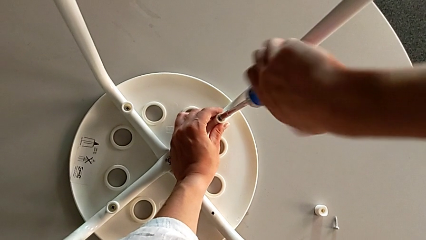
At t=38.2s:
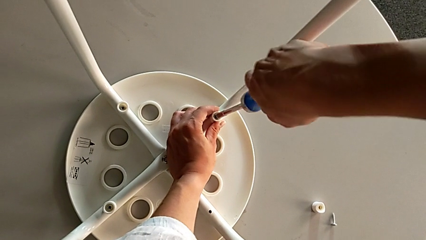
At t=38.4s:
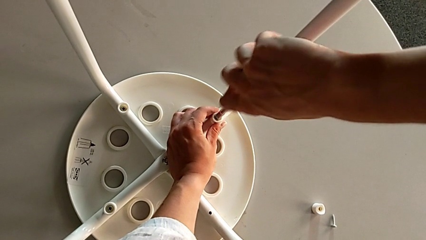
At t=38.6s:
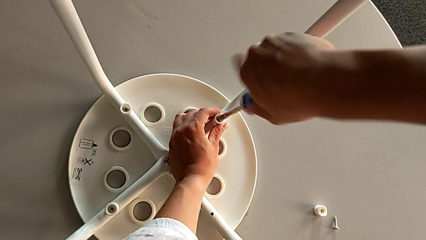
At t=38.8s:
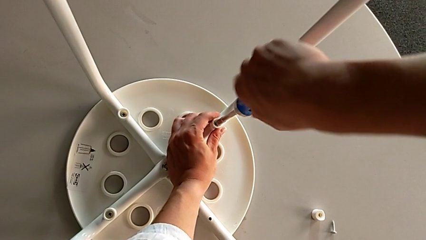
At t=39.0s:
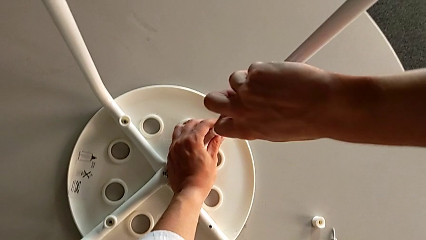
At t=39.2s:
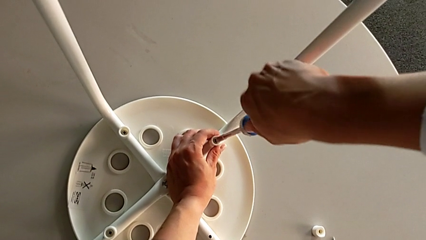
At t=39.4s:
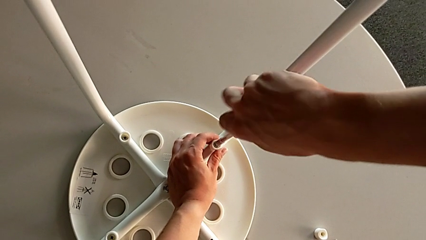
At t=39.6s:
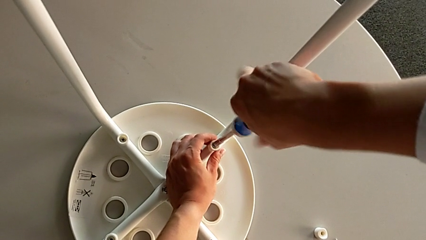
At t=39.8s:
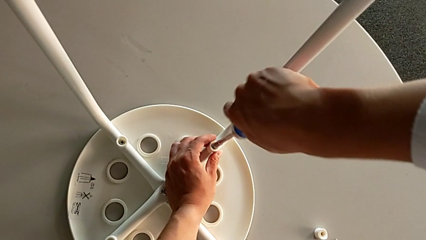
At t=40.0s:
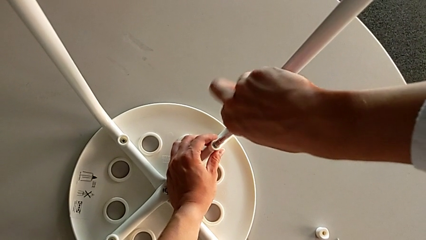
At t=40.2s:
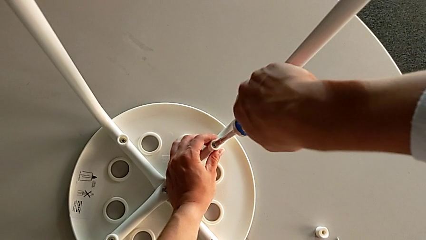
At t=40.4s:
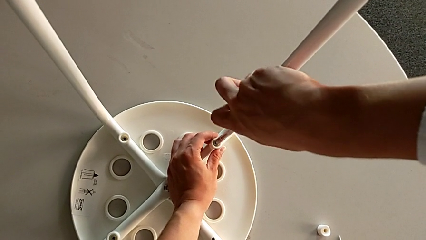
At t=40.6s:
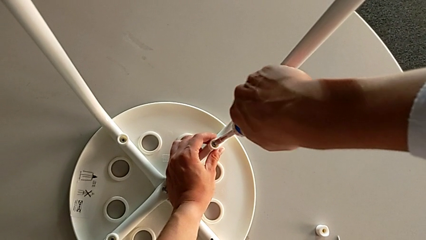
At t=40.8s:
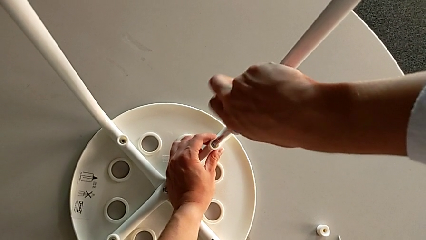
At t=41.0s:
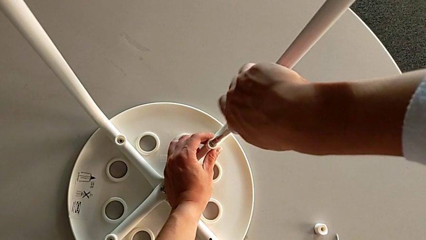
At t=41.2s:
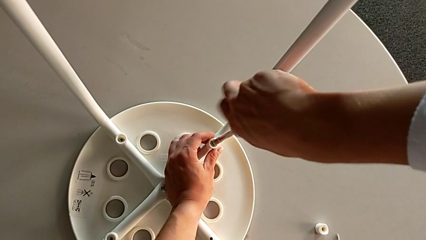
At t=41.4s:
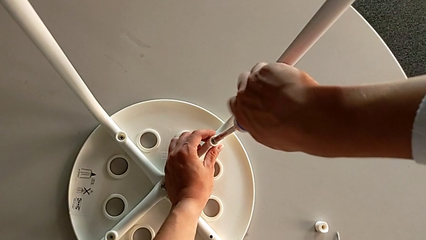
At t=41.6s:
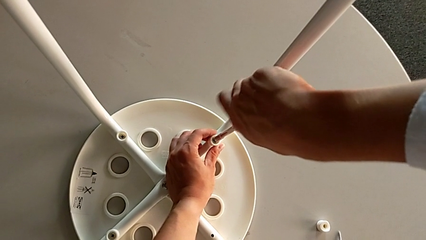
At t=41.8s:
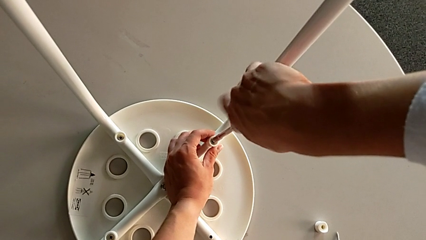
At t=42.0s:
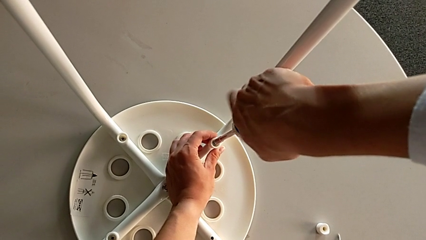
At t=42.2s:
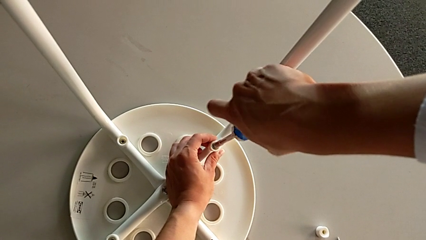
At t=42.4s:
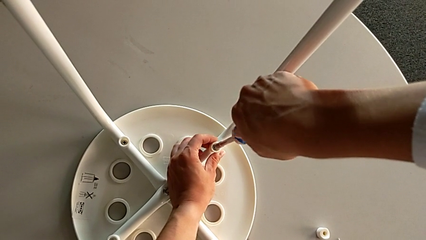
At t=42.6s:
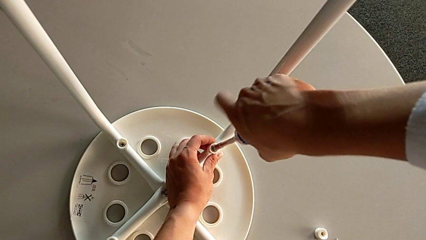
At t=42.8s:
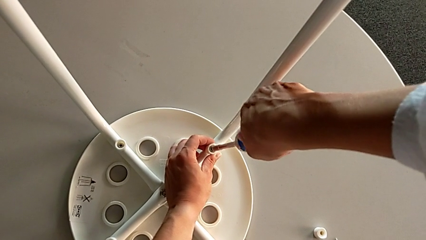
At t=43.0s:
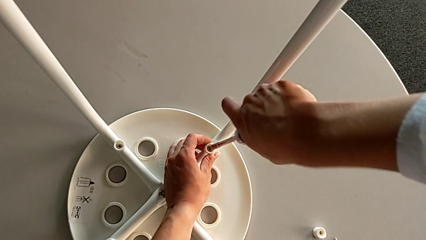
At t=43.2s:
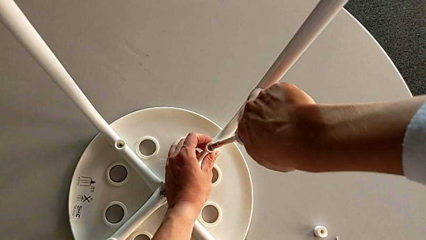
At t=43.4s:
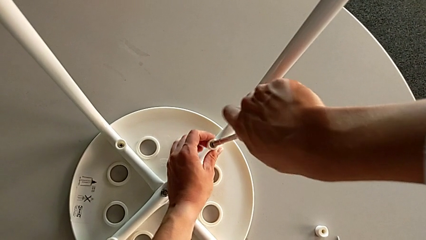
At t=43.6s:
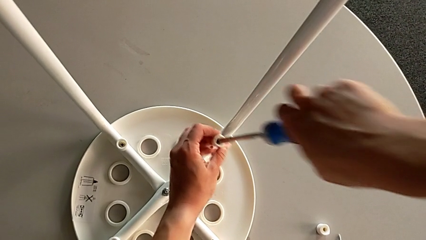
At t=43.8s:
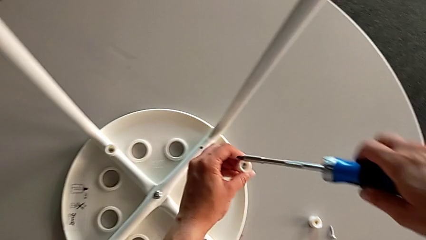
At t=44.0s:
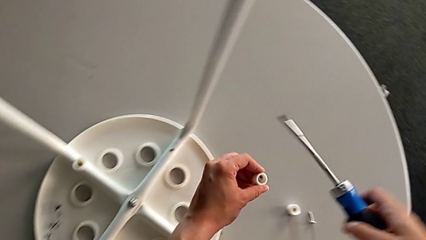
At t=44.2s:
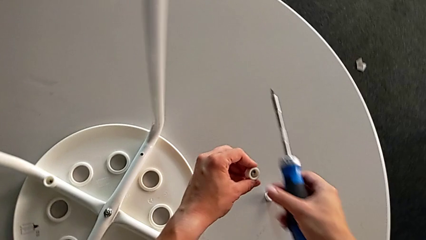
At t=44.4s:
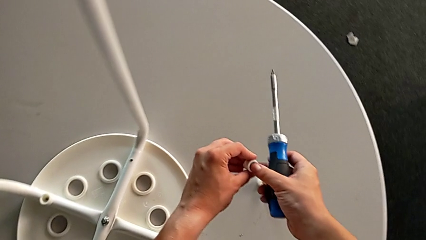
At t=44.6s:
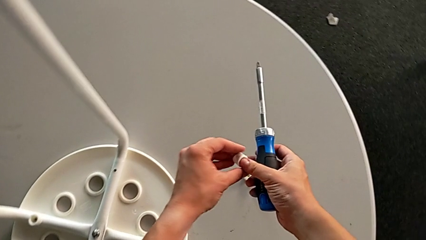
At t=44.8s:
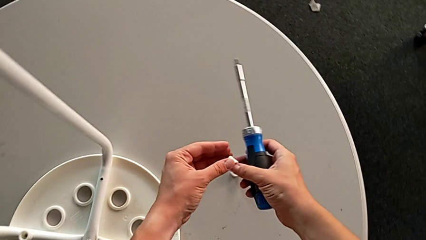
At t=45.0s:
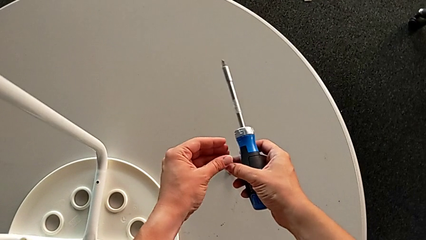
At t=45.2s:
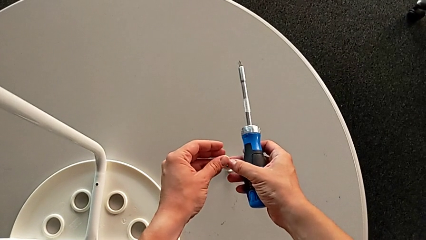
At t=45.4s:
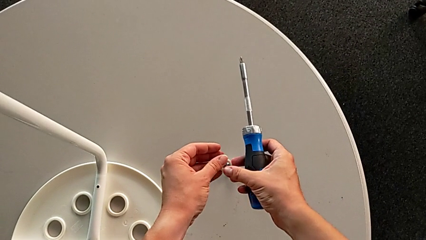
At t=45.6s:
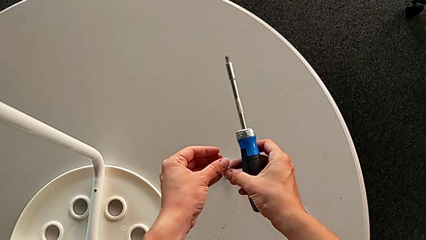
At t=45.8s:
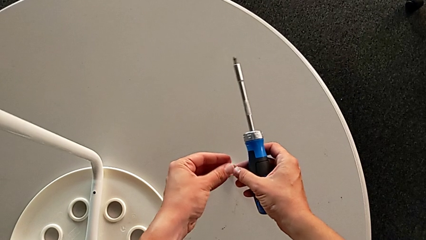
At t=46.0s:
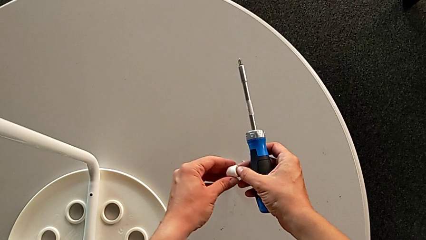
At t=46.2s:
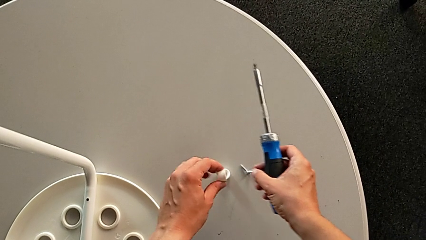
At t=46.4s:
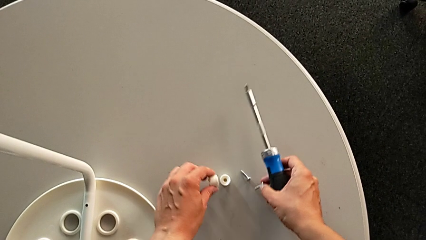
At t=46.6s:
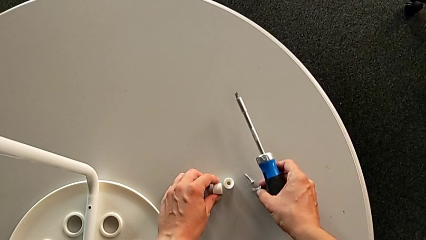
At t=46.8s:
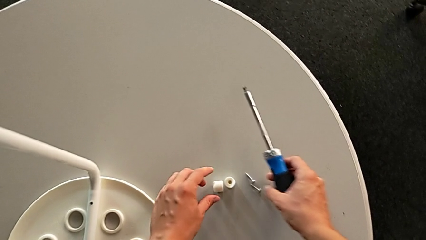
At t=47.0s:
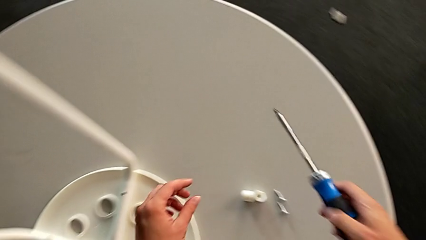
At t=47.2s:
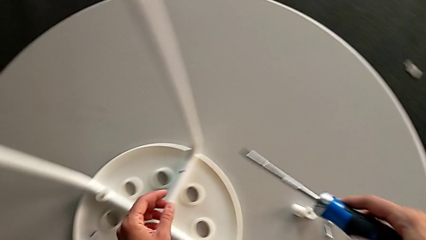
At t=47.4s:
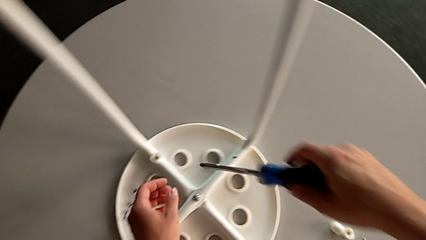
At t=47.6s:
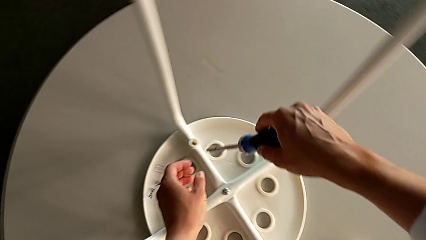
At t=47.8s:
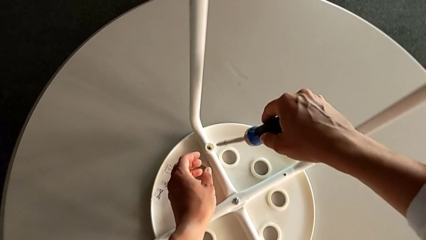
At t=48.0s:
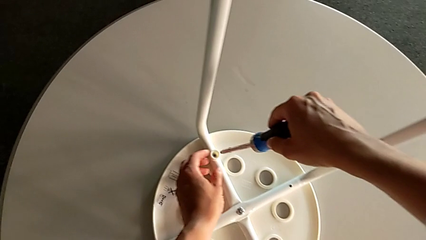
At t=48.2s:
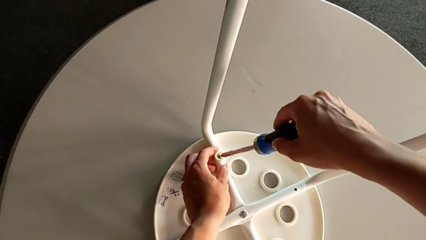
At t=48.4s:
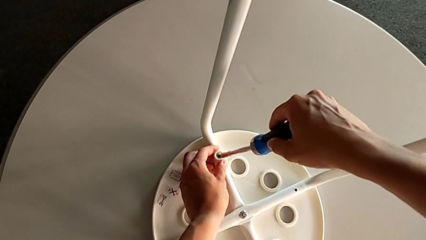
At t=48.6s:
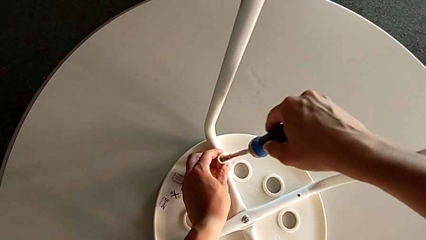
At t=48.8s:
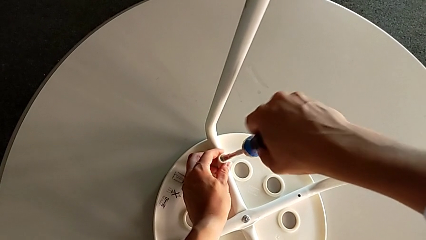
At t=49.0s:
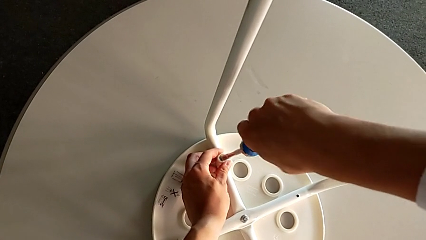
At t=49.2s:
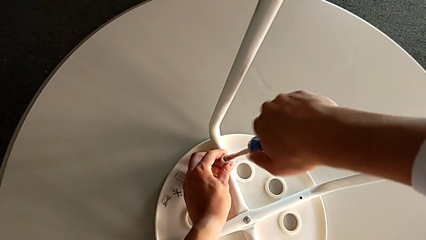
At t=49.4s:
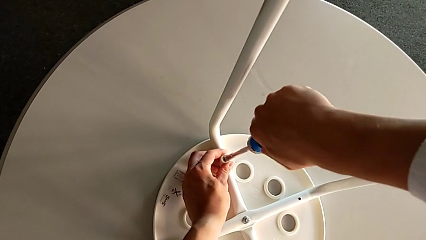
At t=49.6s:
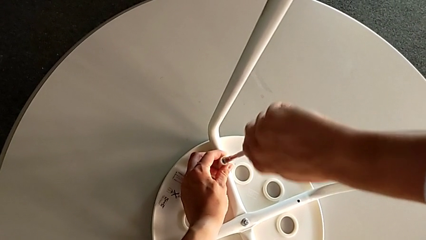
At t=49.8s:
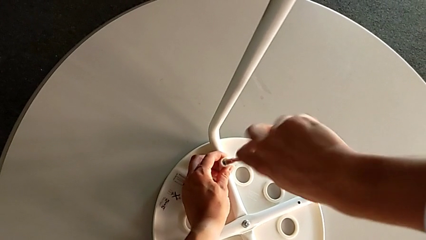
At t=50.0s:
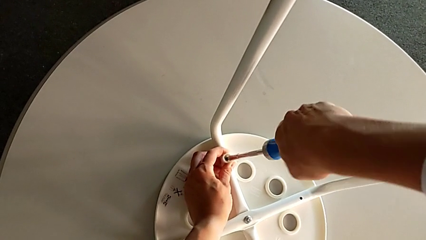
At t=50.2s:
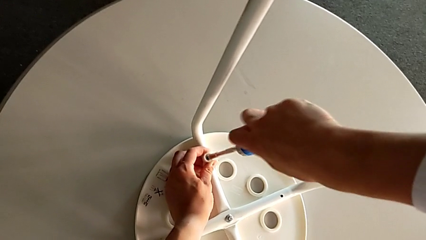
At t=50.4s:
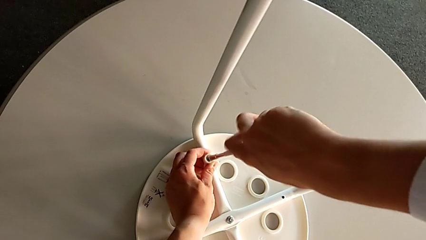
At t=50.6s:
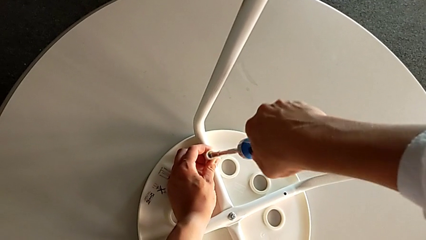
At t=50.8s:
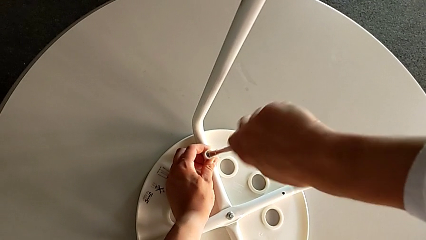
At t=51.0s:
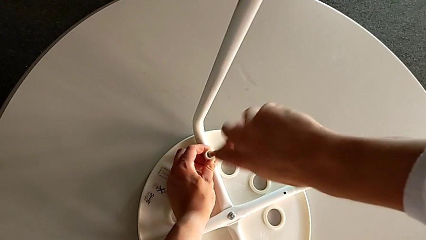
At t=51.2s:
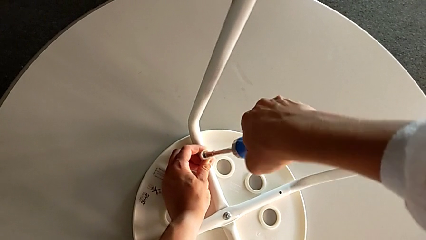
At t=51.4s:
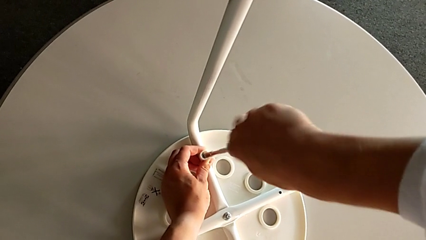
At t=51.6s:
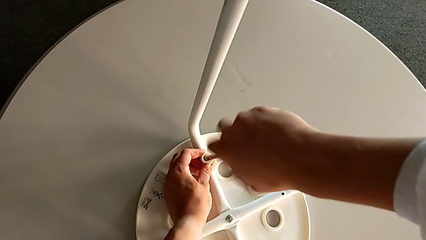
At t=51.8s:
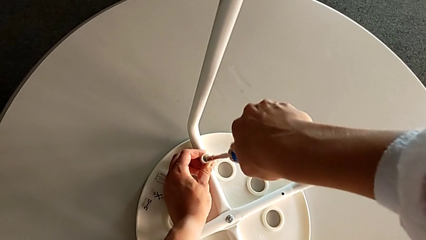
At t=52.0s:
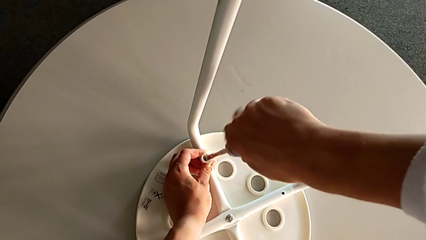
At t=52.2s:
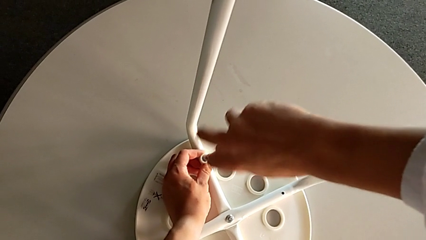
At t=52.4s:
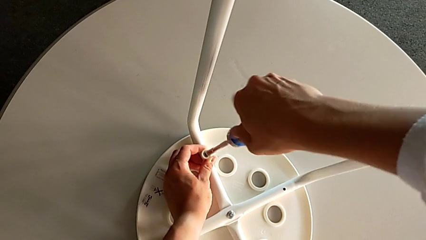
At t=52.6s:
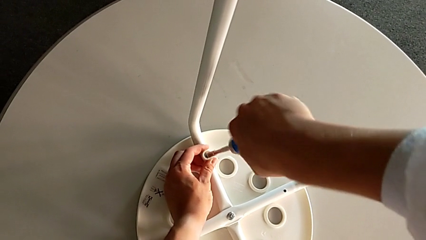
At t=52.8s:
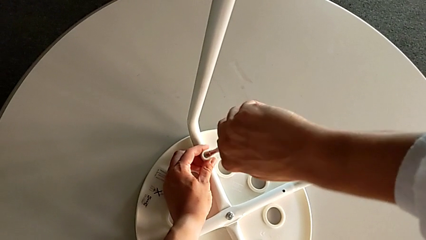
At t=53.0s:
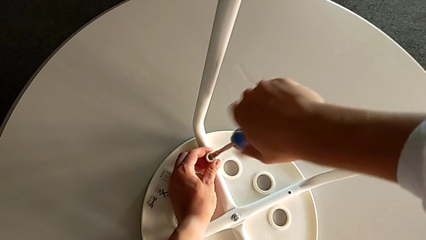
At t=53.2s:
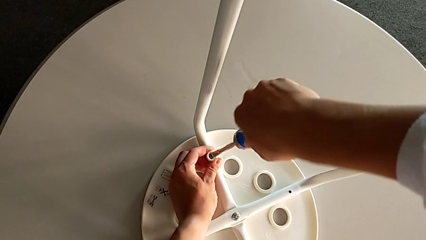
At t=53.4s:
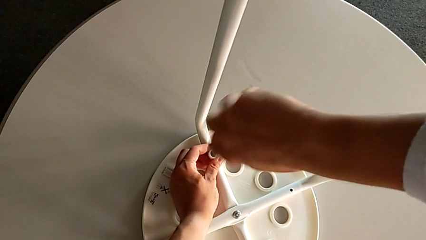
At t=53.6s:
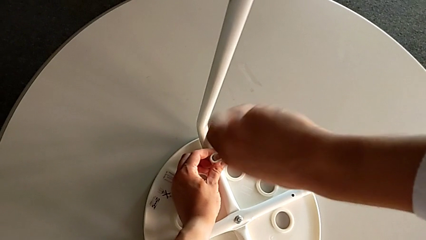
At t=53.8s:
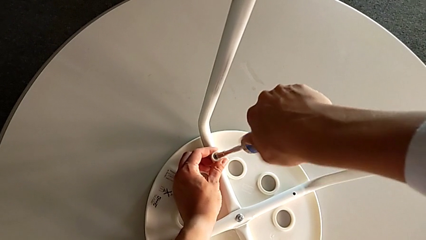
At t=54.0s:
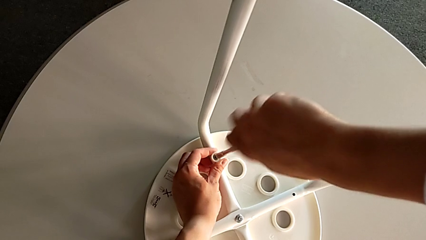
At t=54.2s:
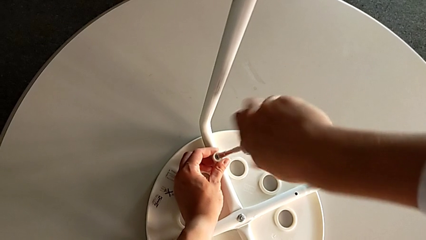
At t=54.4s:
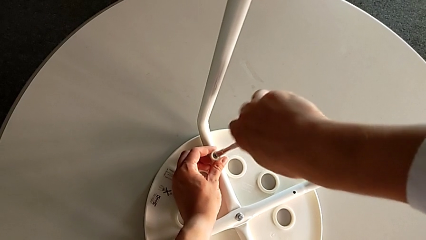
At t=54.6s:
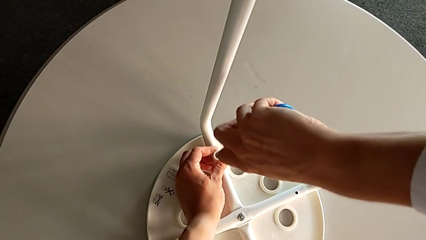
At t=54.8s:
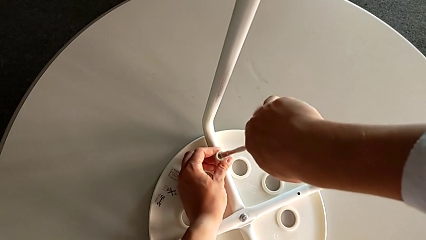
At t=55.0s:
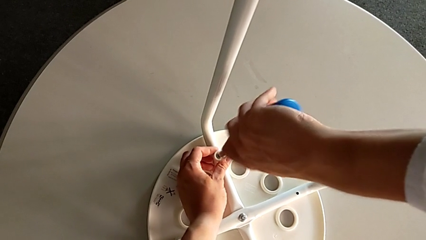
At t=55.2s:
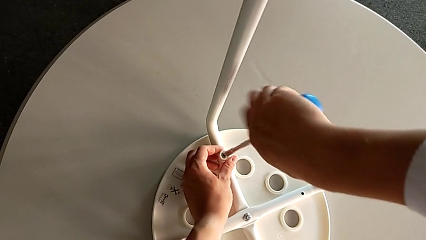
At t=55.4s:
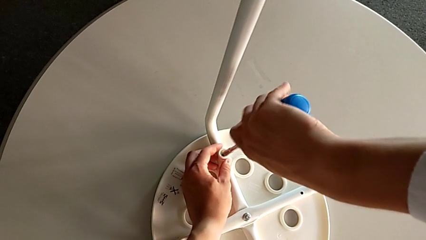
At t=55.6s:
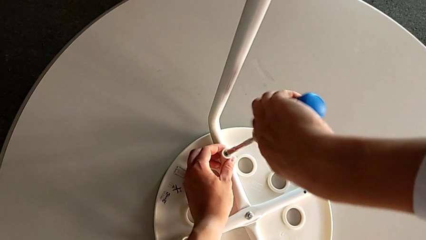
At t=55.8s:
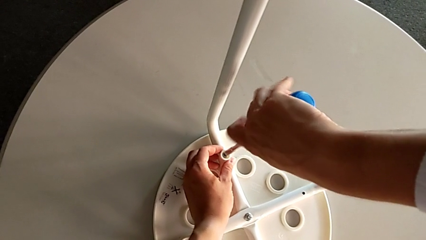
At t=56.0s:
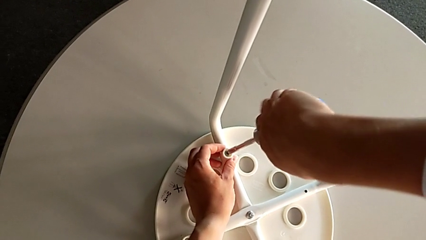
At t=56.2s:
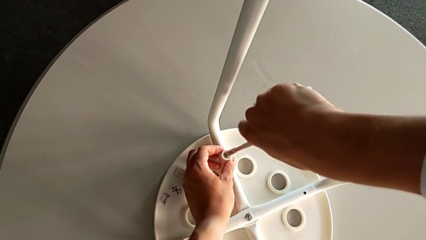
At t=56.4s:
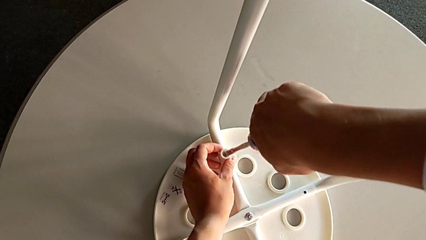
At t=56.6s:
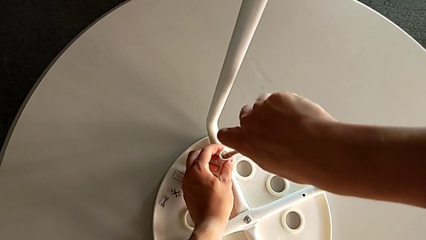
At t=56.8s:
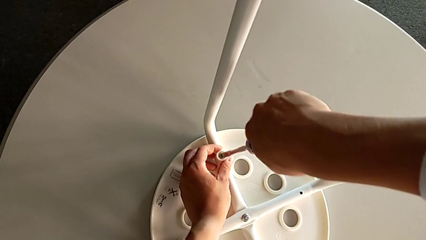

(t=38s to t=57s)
The camera wearer is unscrewing the middle hex nut on the leg of the Marius. They keep unscrewing the second bolt, lift the second washer, disassemble the second bolt, place it, insert the third bolt and begin to unscrew it.
